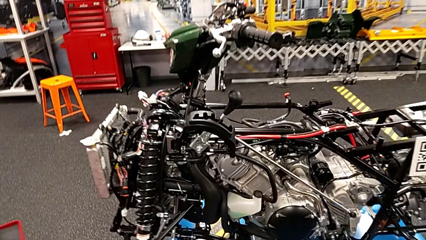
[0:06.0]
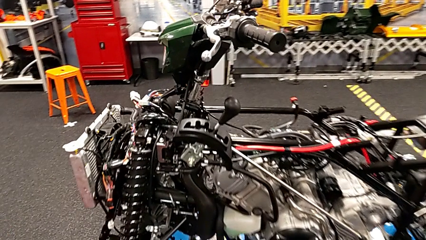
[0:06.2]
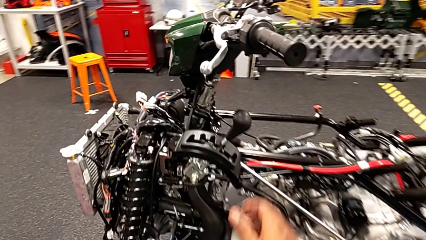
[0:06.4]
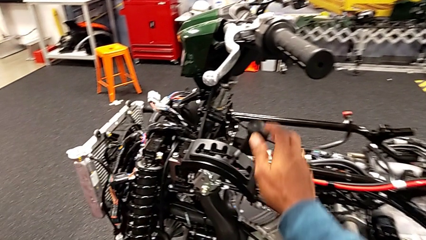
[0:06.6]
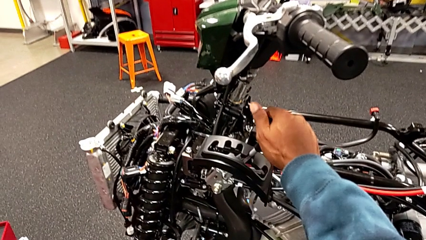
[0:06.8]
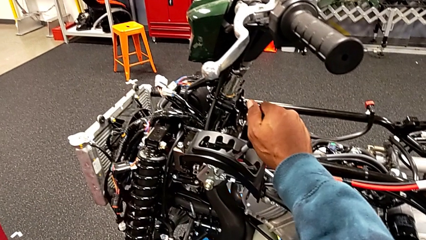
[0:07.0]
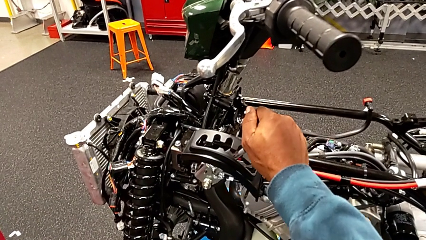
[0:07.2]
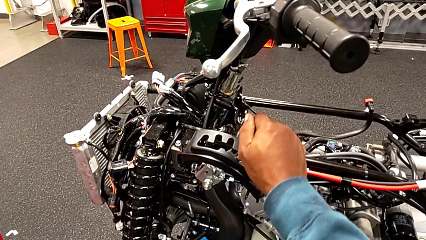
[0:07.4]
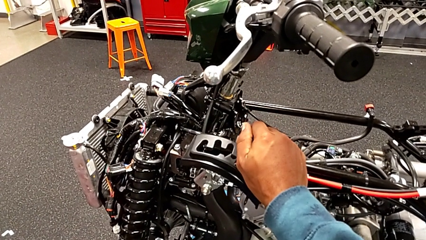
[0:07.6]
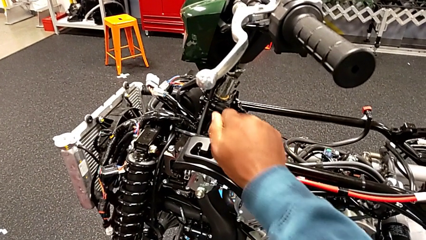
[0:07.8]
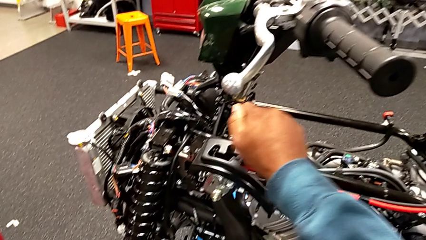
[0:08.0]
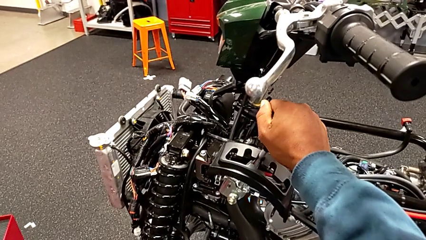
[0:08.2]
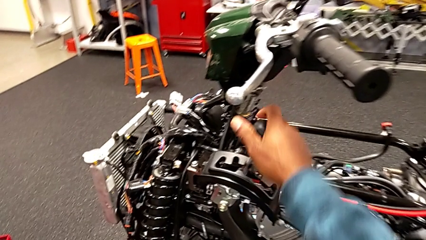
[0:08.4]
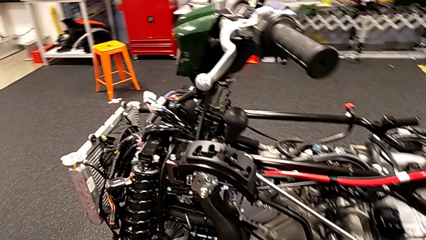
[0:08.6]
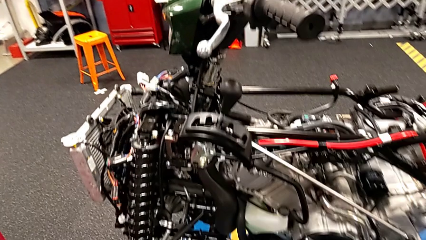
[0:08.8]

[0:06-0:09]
The camera wearer changes the shift position. They shift the lever.

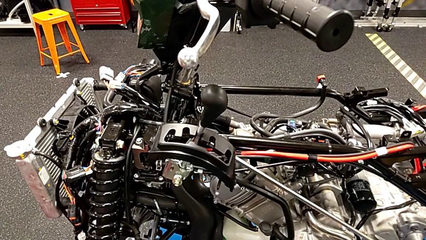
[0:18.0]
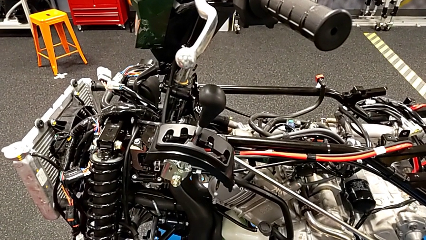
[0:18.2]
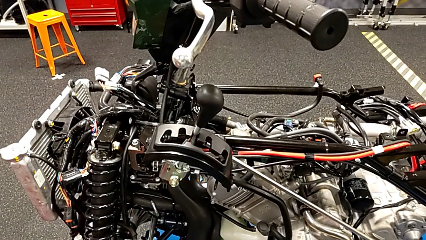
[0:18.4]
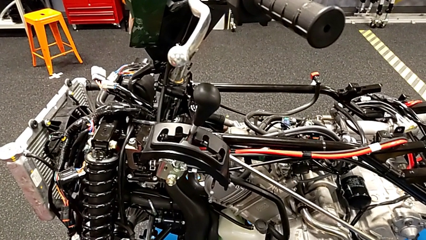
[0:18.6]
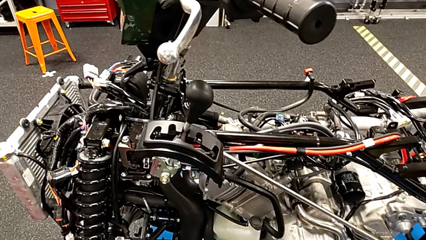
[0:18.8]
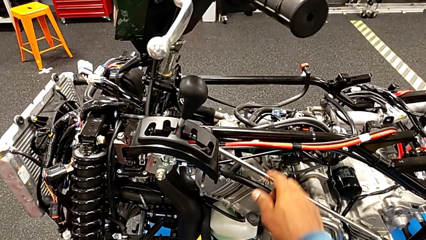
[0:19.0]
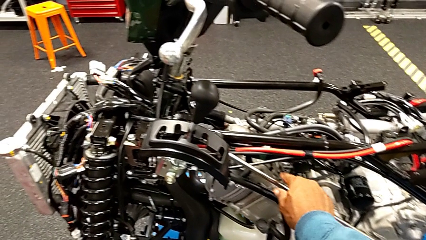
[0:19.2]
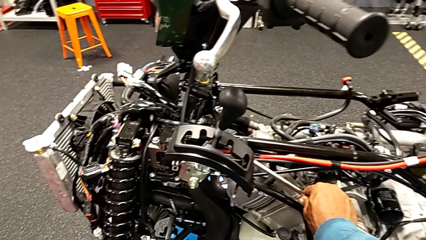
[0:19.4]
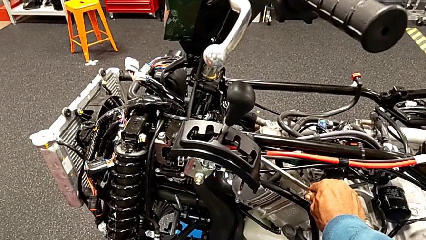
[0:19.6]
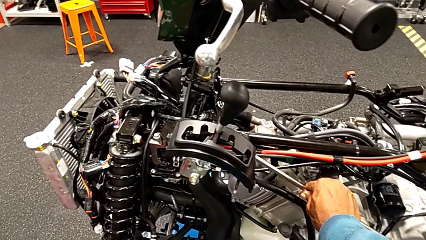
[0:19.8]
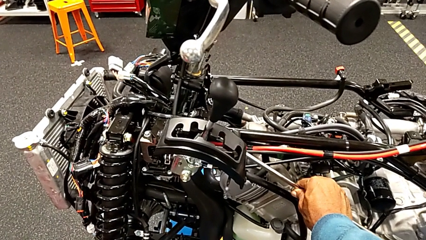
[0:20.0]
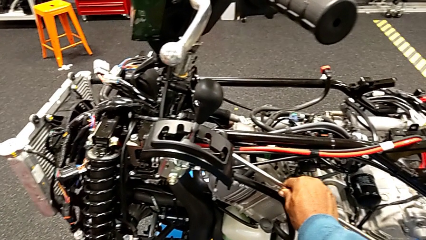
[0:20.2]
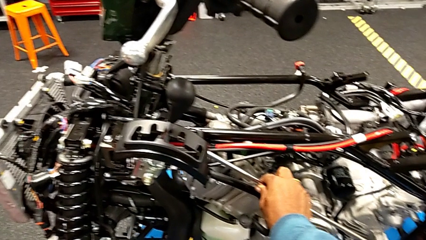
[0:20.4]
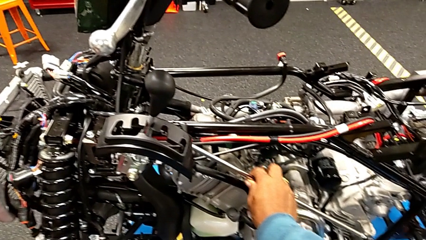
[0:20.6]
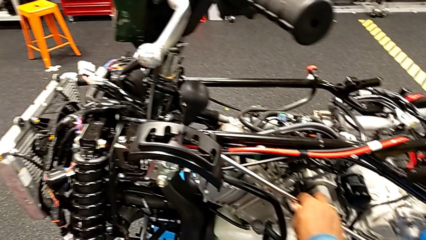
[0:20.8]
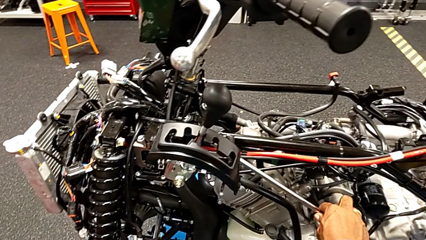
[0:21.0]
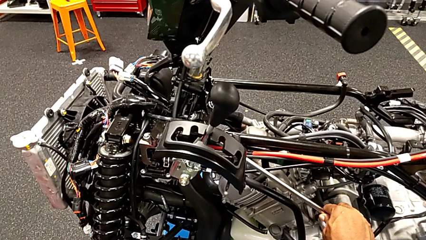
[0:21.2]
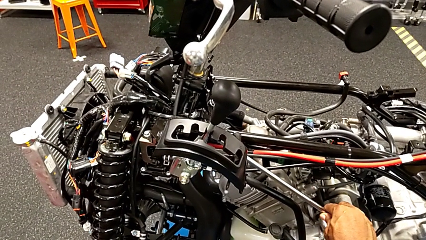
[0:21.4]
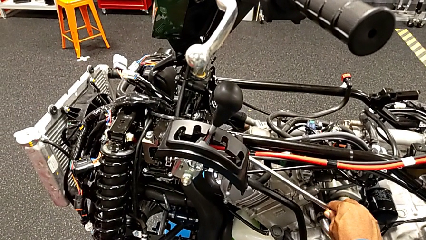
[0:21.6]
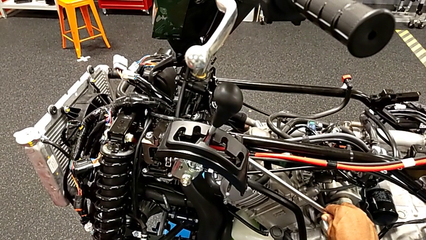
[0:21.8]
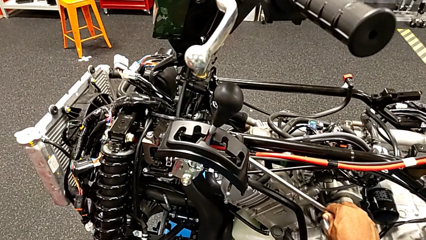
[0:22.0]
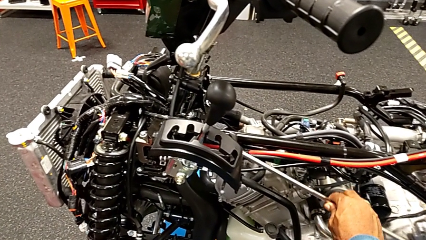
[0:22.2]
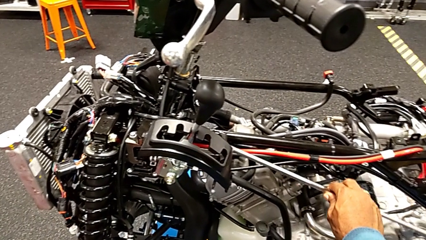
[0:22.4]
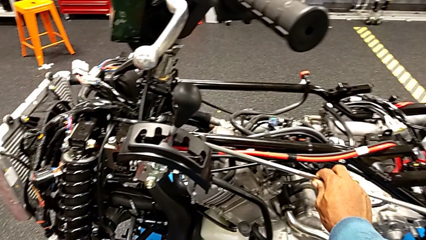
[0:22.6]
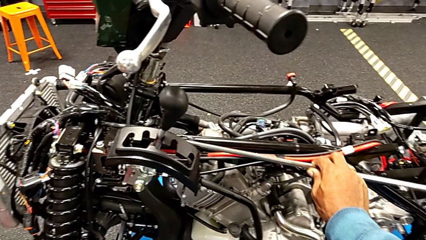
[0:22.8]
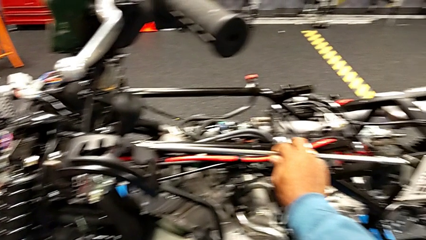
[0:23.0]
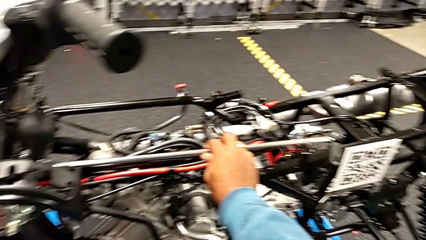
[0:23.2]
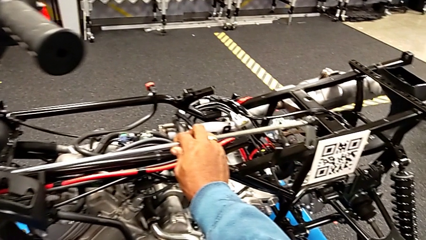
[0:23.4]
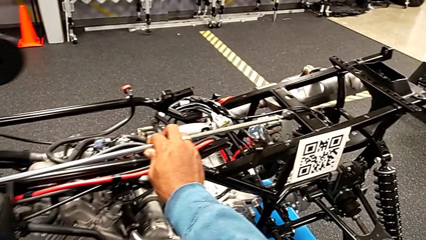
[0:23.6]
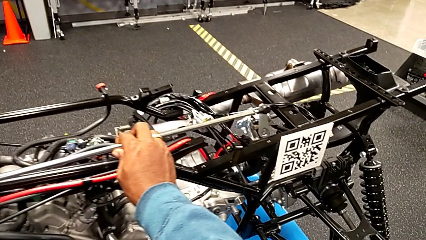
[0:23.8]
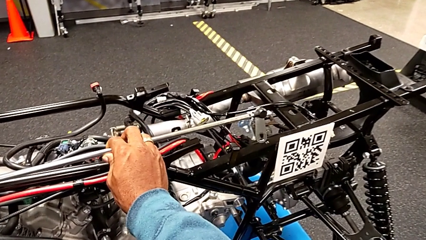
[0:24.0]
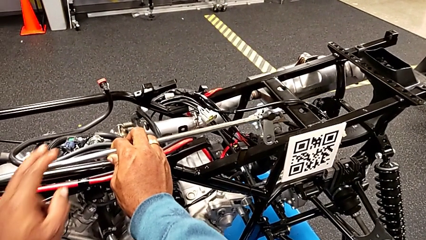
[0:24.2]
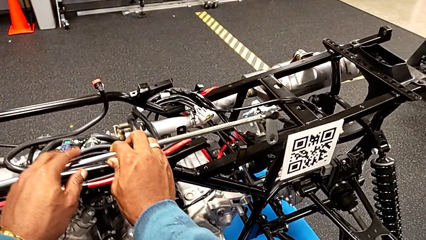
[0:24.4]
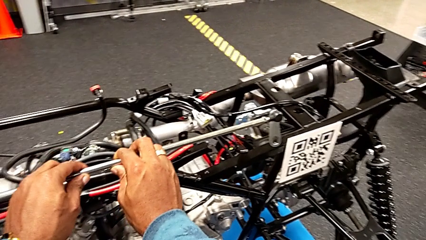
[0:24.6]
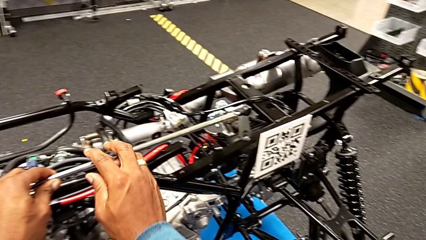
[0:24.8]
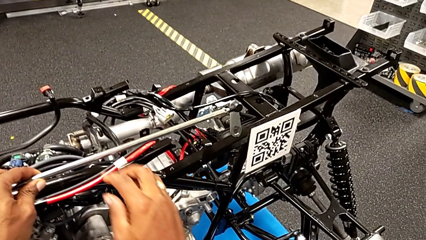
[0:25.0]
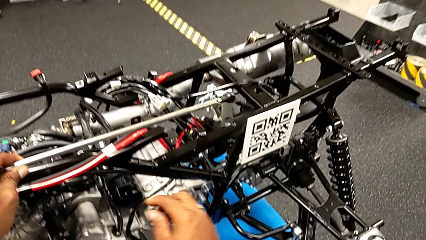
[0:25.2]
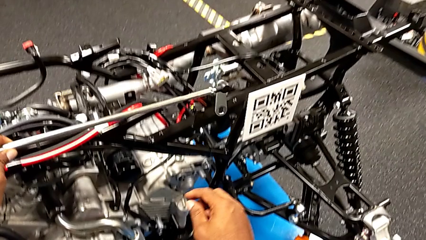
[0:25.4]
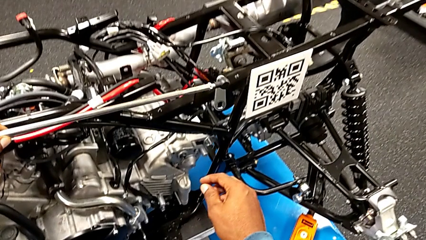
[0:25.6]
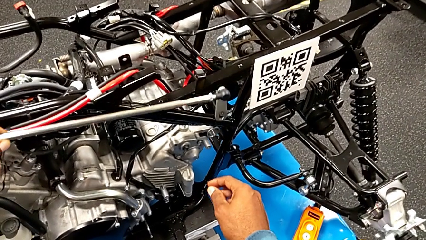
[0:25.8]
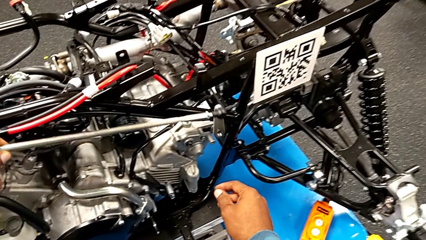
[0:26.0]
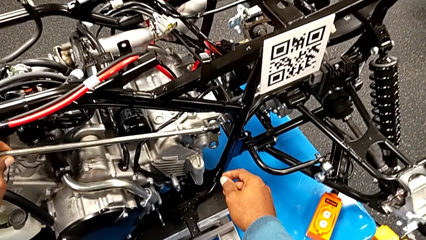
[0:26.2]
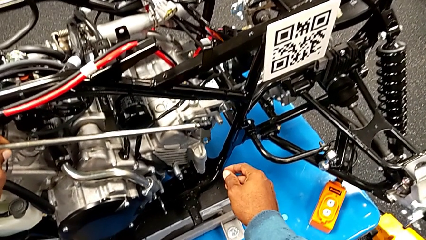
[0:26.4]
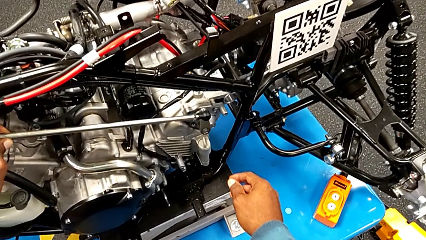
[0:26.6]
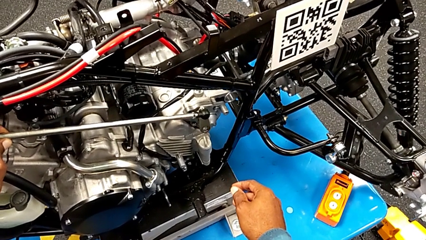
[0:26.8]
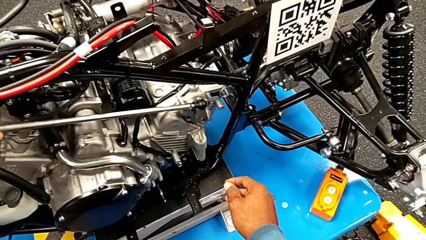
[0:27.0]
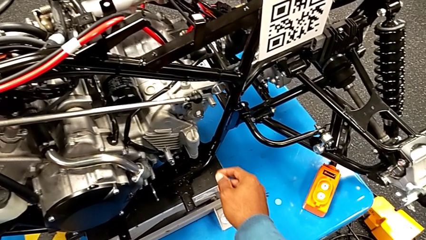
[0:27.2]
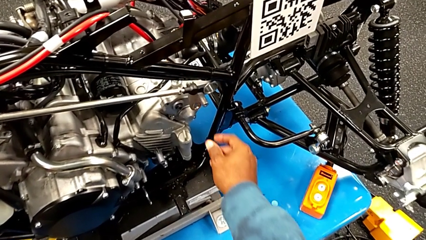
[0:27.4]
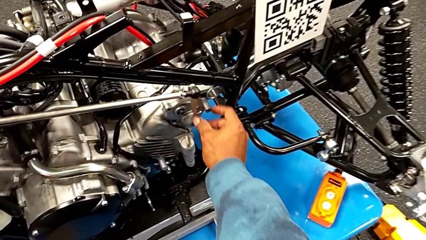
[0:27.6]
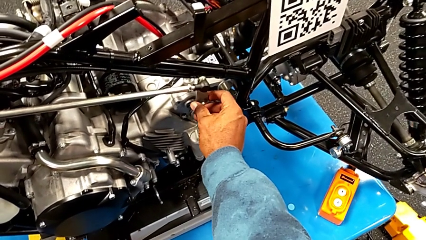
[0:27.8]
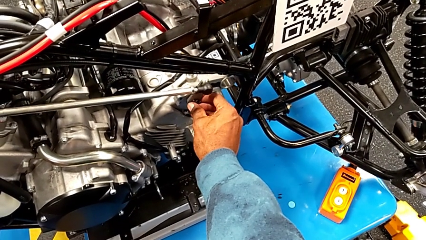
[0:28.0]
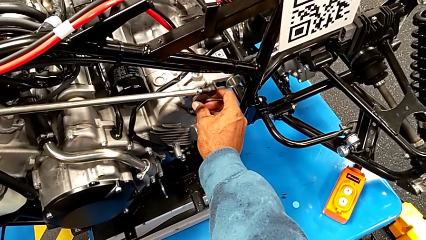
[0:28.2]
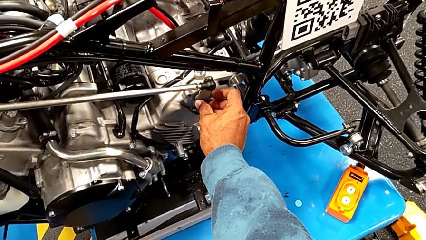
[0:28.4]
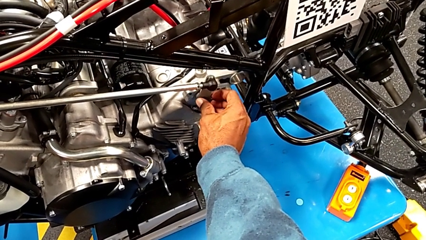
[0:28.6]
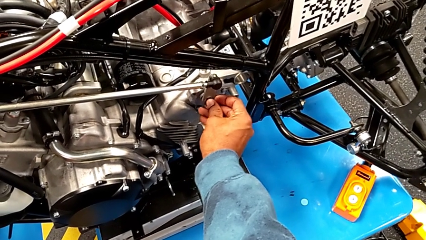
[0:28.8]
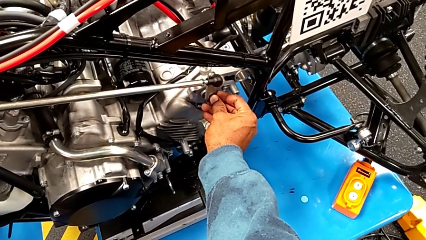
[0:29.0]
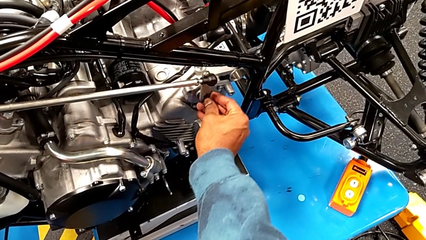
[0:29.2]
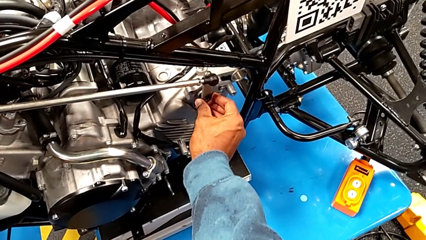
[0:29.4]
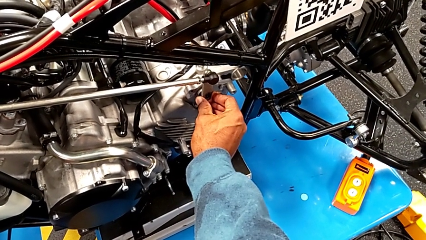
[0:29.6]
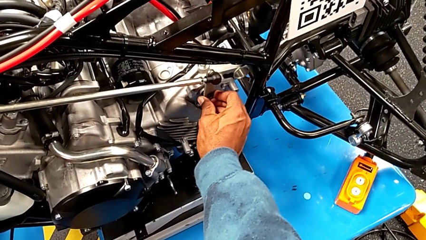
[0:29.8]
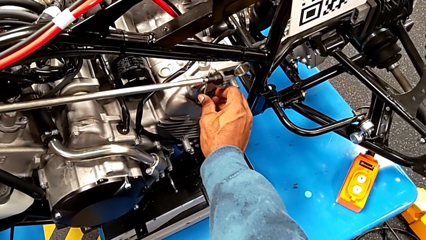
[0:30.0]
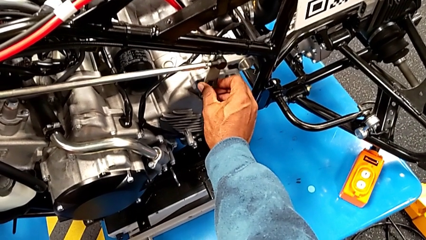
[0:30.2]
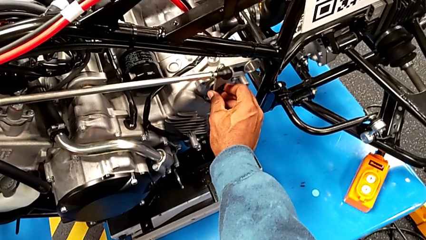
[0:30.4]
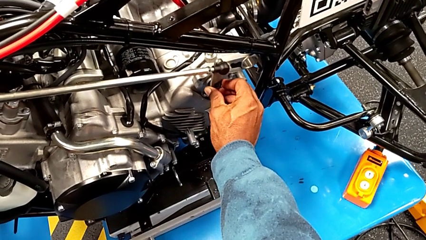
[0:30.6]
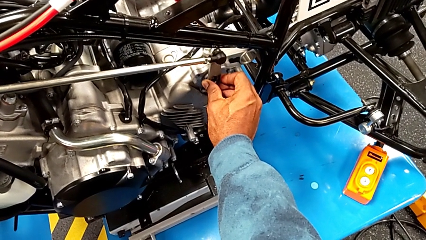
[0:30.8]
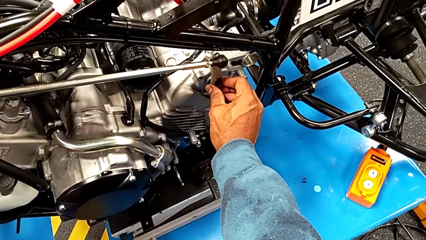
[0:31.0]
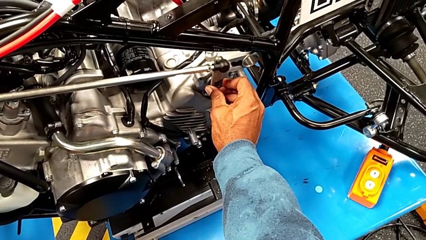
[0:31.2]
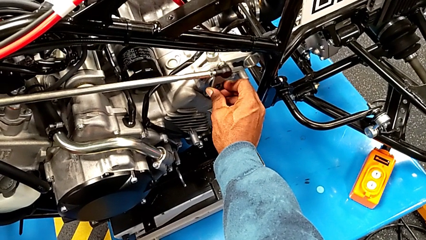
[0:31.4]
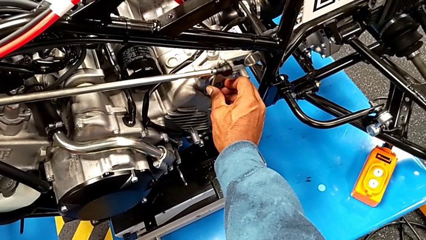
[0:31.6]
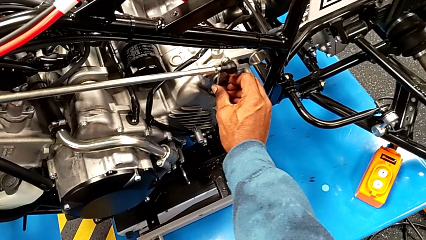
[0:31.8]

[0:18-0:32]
The camera wearer is attaching the shift arm to the mounting peg. They grab the shift arm, lift it, align it and begin to wrongly insert it.
